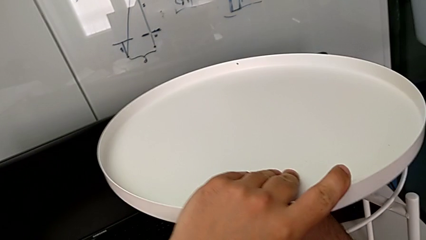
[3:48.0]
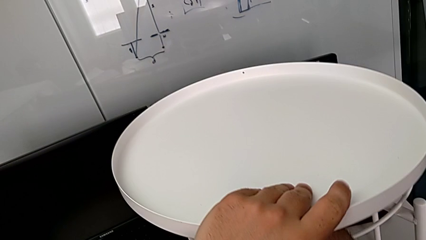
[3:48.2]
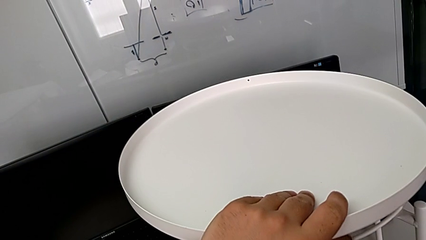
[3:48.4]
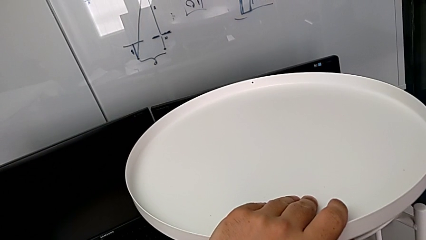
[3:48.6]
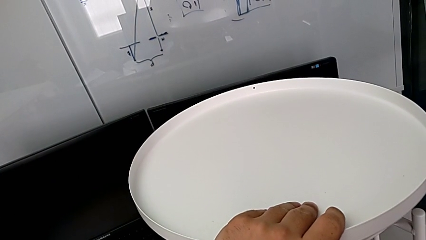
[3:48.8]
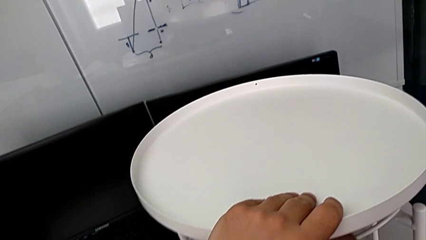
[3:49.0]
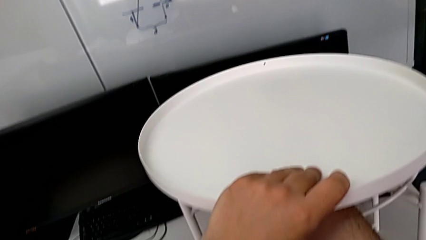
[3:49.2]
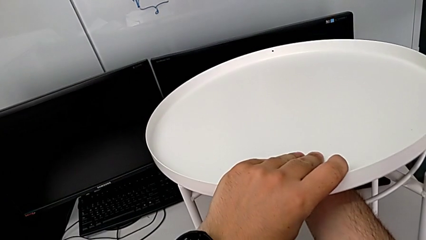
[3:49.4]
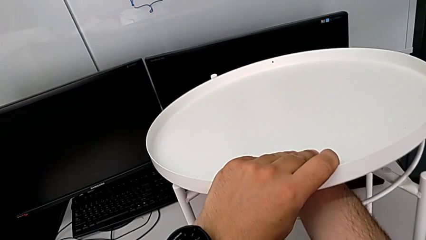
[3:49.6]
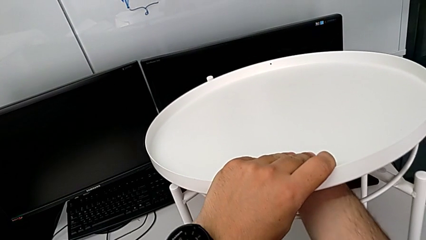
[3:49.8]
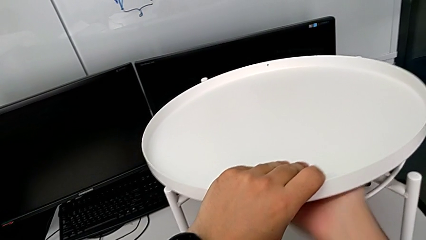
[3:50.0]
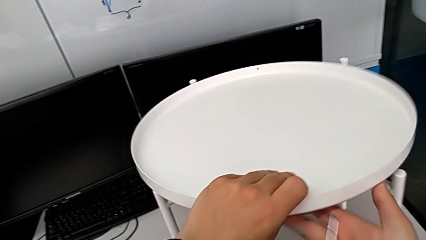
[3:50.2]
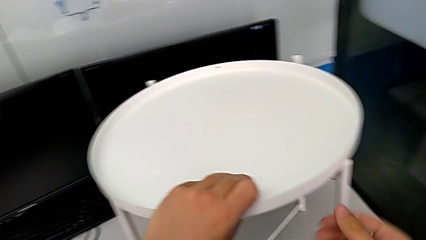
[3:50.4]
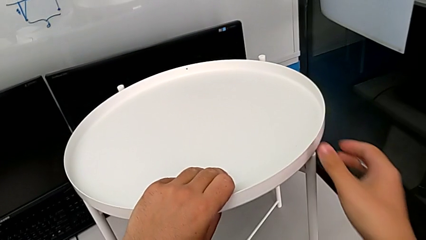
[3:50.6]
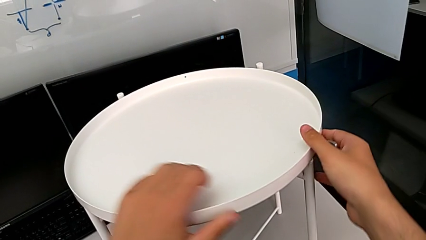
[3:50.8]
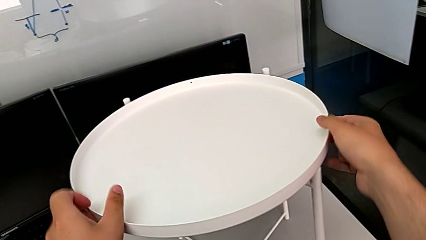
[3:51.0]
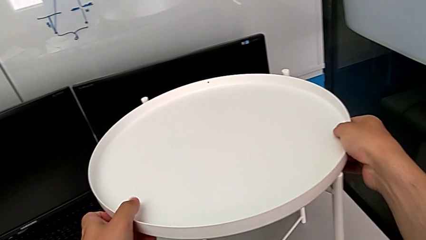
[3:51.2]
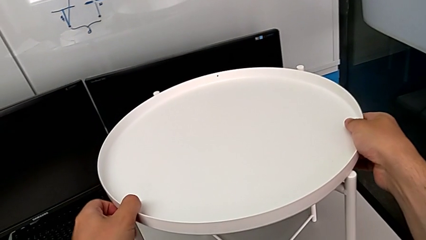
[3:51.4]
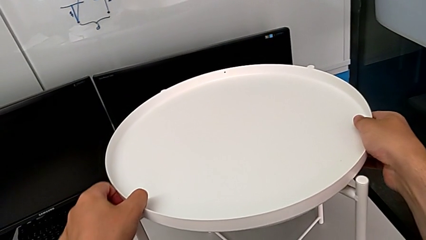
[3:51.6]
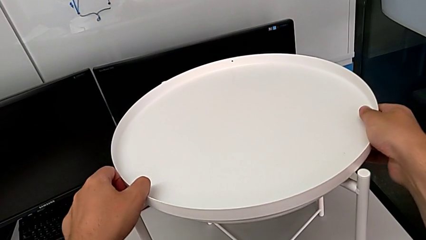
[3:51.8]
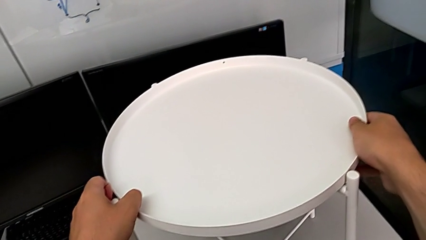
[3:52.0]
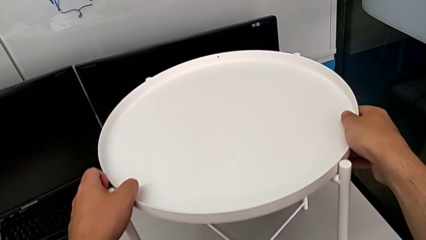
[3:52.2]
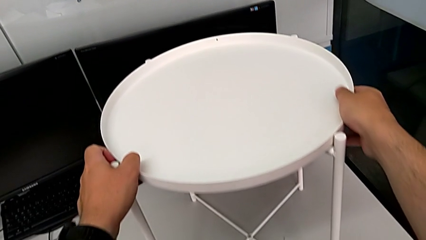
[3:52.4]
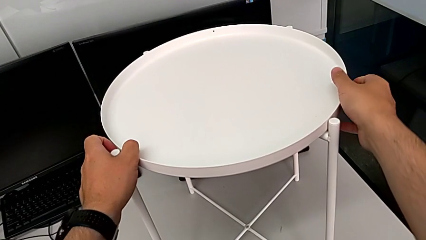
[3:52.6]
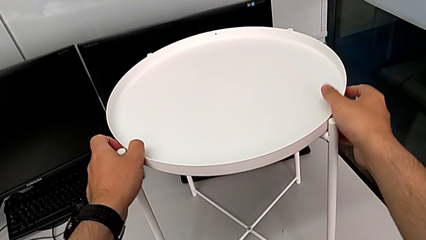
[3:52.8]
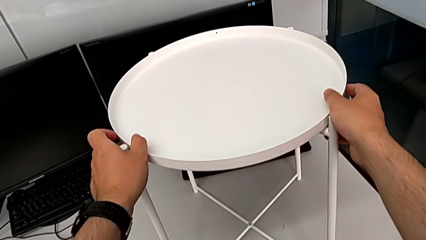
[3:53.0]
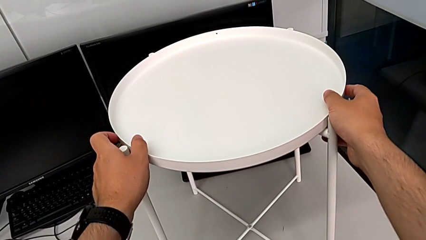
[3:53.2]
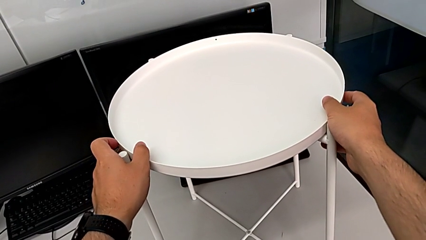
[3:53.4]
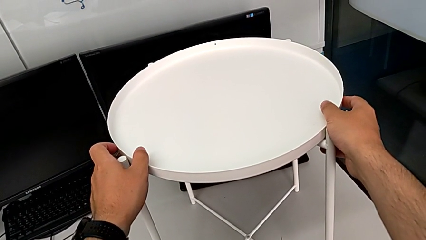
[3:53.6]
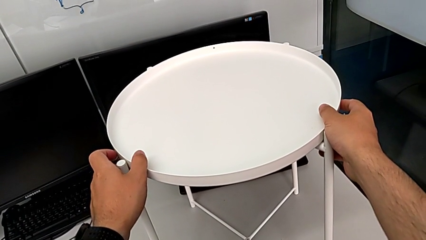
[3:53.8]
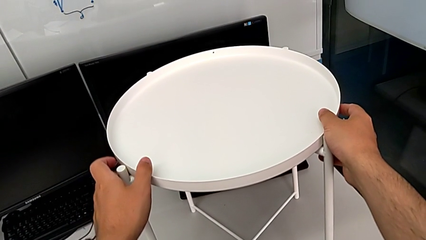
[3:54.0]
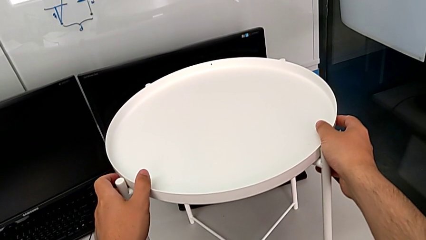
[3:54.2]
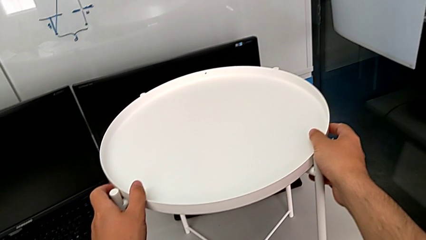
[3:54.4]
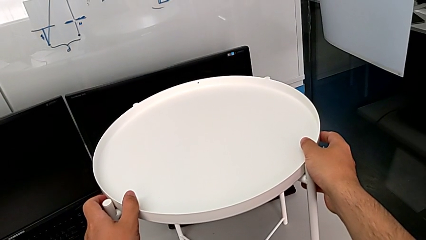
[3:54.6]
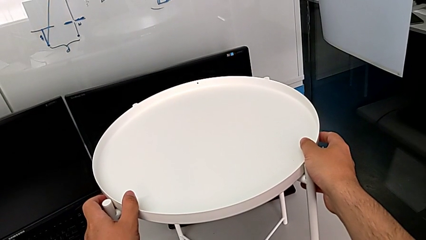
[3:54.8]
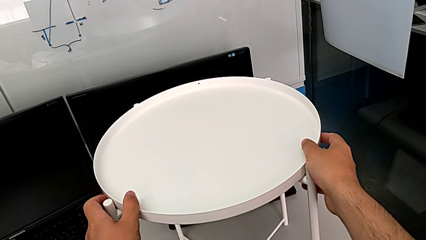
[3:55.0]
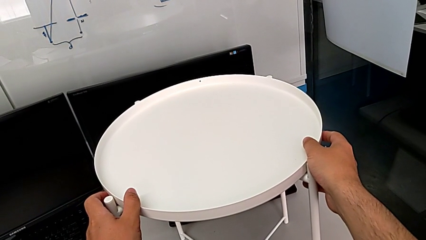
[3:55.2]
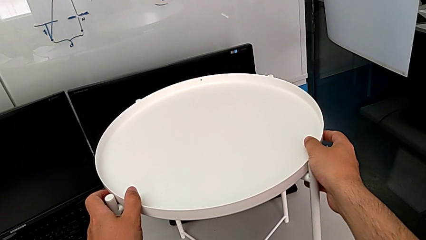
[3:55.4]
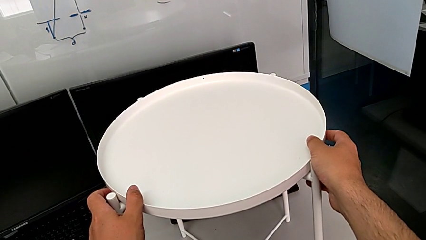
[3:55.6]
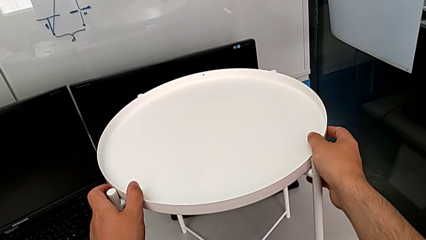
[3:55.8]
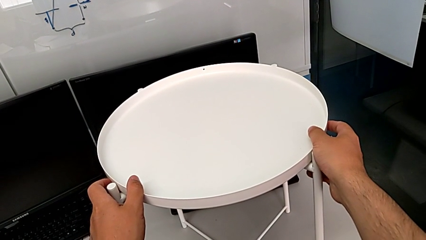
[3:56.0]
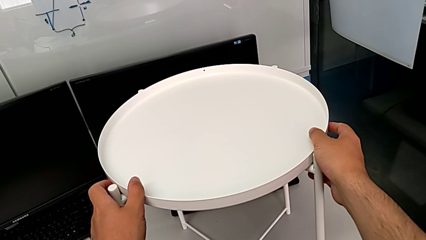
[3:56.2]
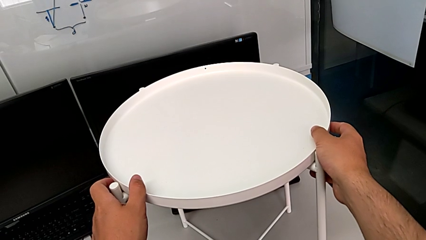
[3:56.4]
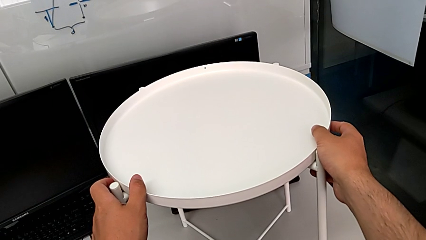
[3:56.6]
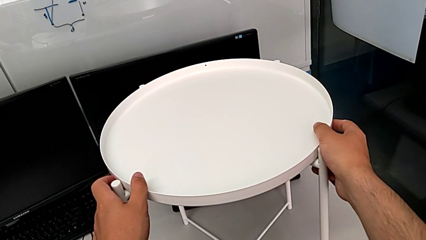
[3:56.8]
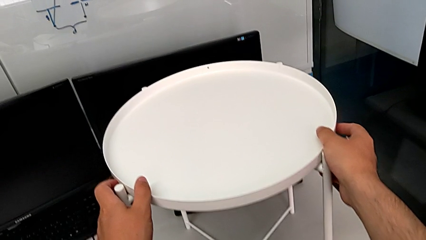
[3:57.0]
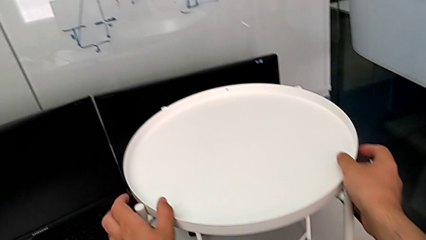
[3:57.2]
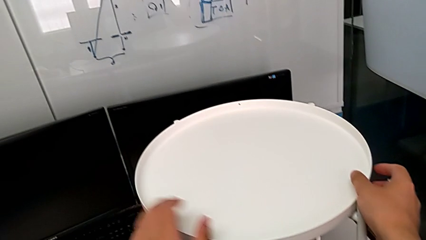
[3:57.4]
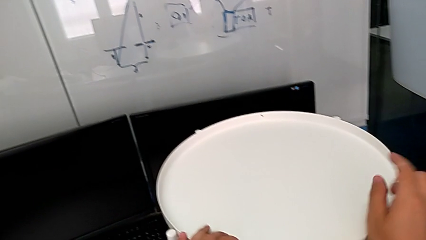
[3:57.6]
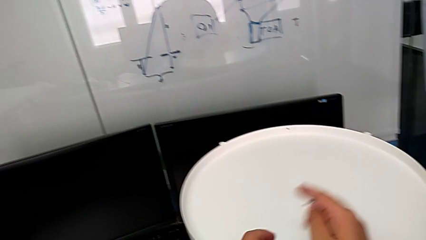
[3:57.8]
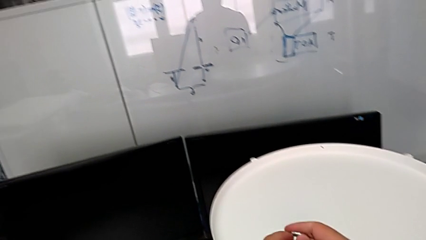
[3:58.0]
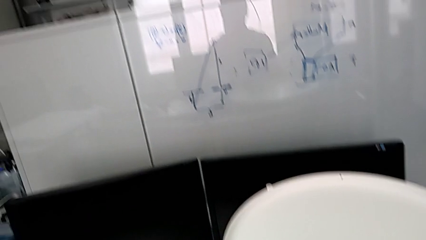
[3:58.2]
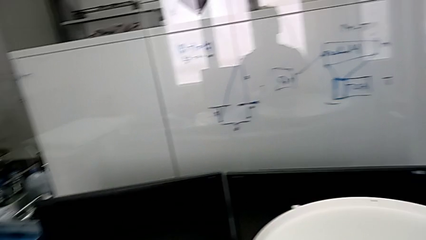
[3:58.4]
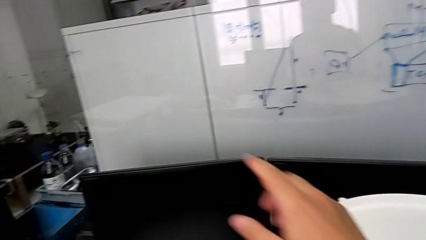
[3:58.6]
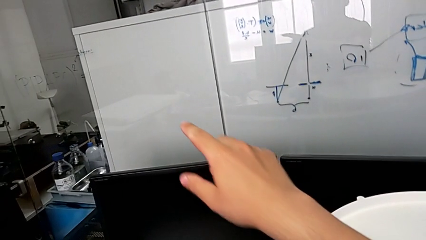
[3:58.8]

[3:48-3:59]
The camera wearer is assembling the tray into the circle of furniture. They place the tray, align it, hold it and grab the Allen wrench.
